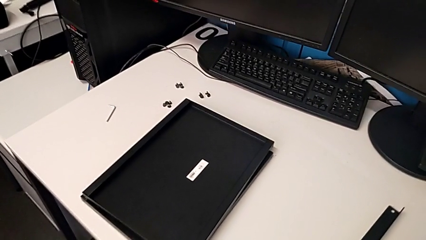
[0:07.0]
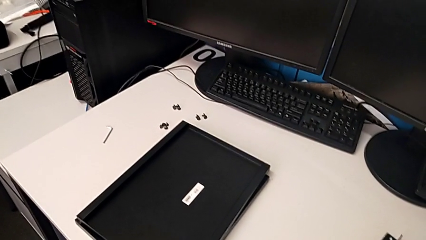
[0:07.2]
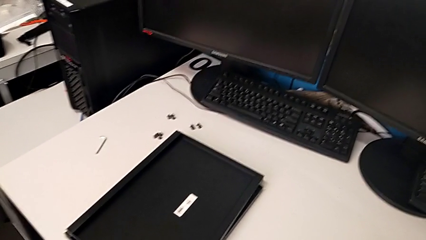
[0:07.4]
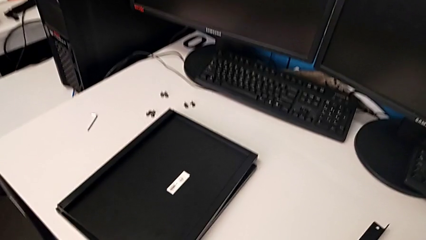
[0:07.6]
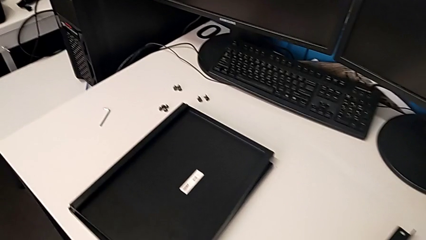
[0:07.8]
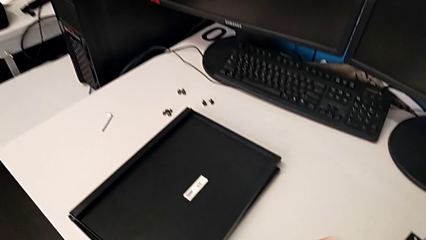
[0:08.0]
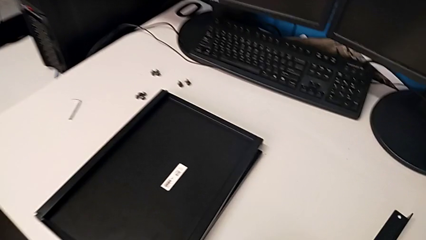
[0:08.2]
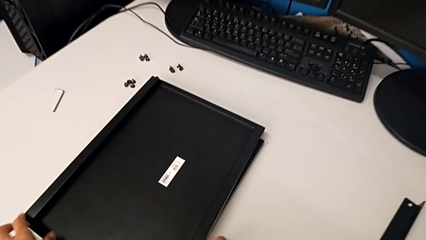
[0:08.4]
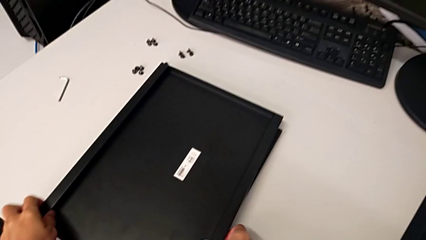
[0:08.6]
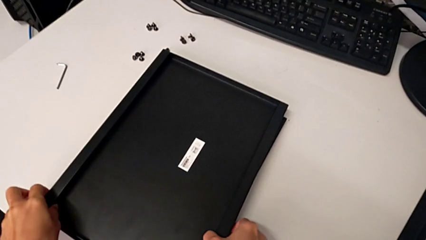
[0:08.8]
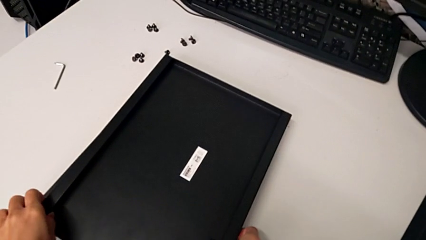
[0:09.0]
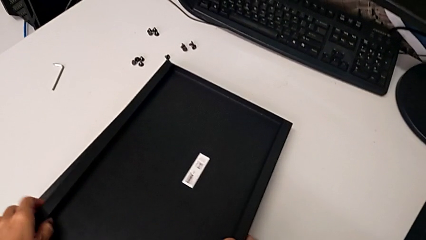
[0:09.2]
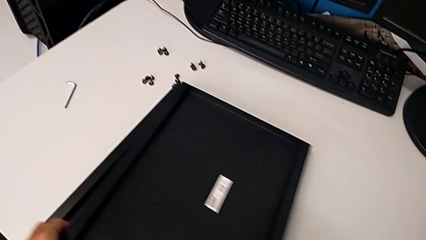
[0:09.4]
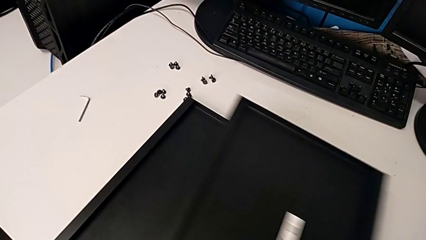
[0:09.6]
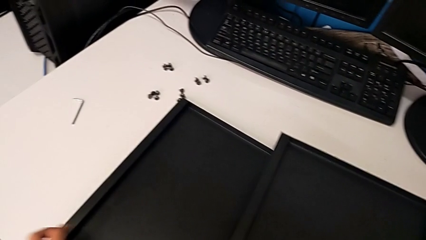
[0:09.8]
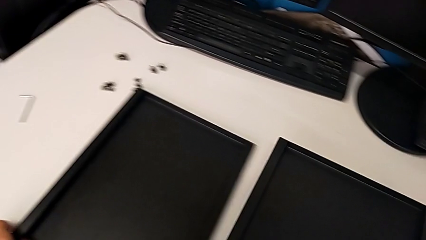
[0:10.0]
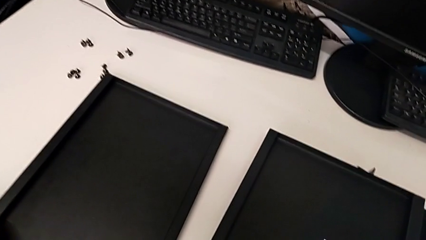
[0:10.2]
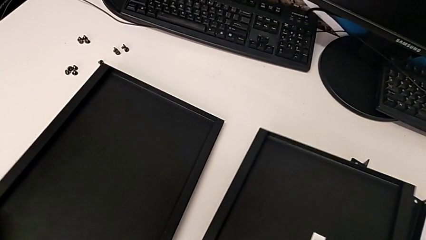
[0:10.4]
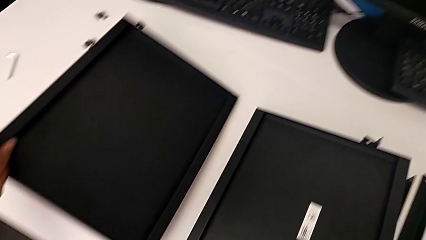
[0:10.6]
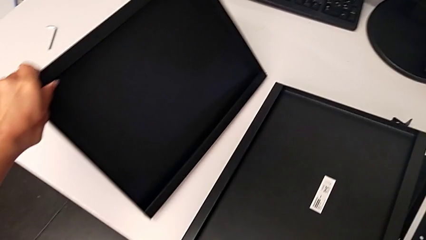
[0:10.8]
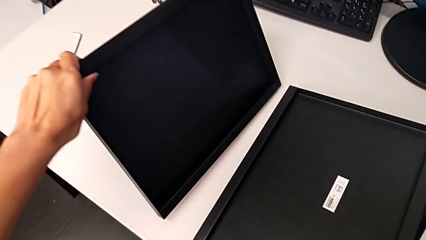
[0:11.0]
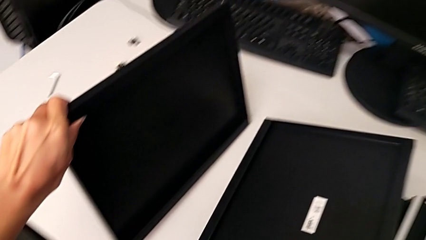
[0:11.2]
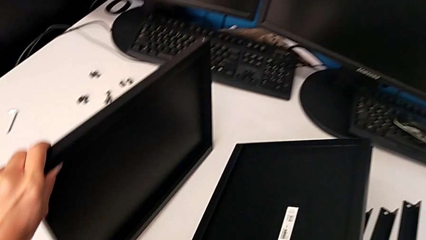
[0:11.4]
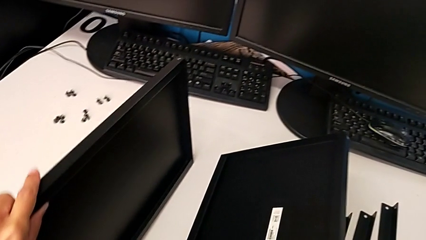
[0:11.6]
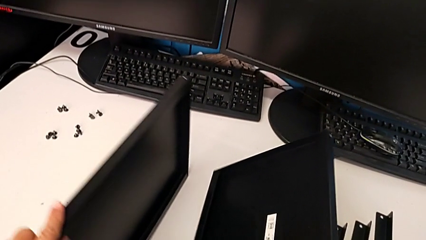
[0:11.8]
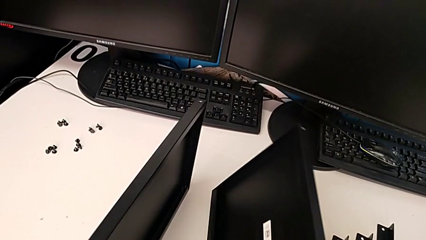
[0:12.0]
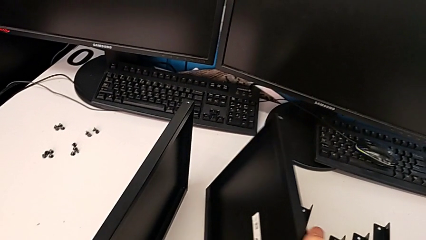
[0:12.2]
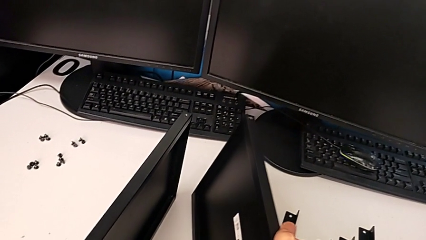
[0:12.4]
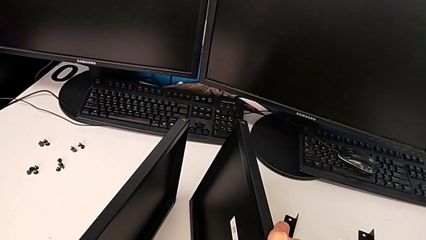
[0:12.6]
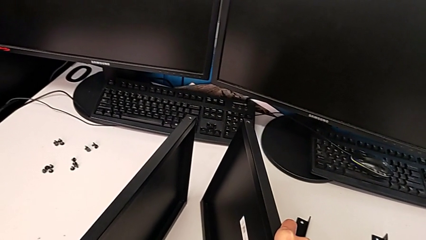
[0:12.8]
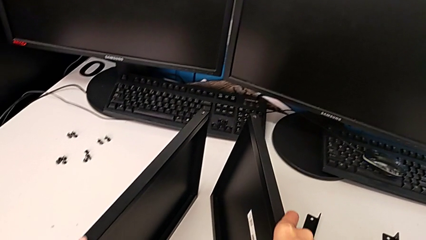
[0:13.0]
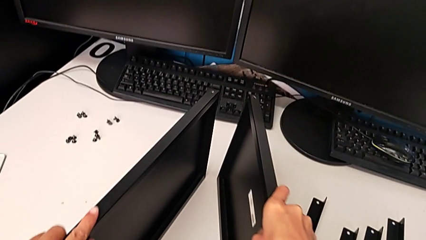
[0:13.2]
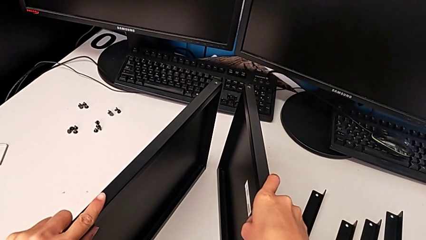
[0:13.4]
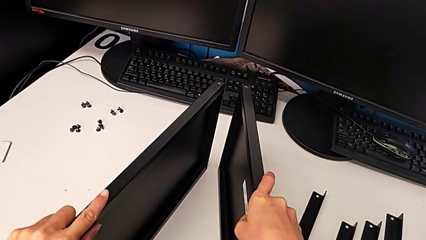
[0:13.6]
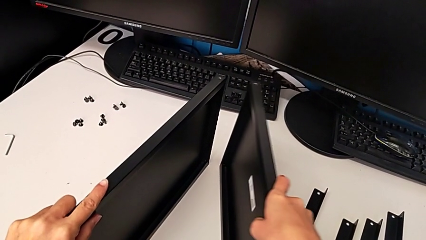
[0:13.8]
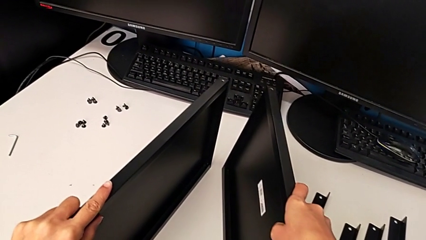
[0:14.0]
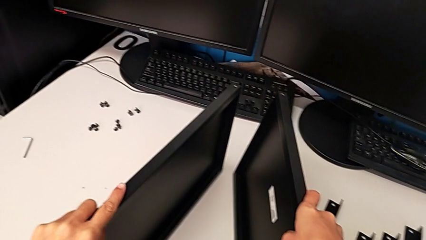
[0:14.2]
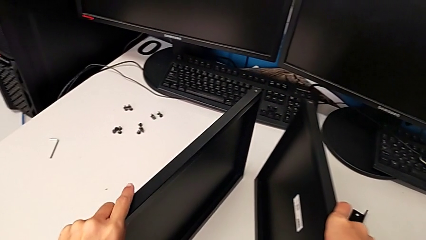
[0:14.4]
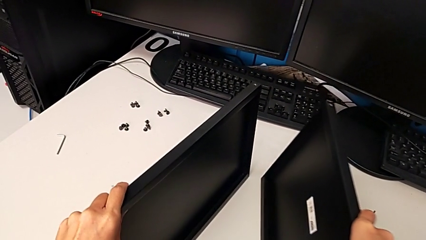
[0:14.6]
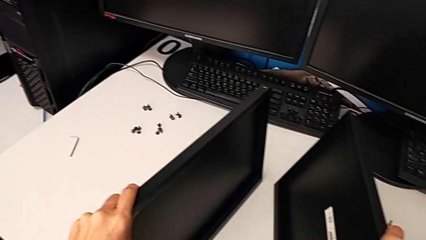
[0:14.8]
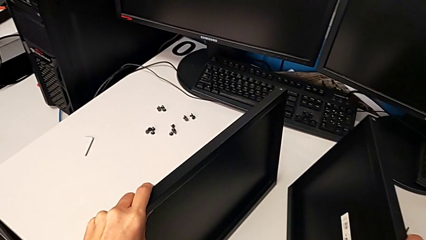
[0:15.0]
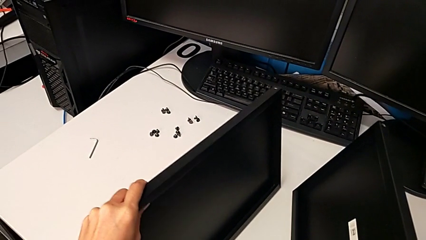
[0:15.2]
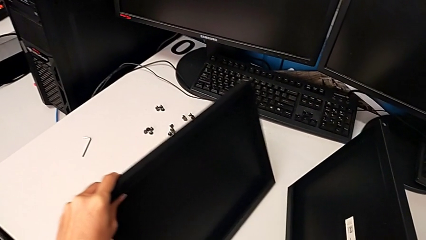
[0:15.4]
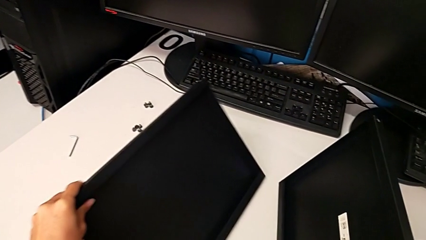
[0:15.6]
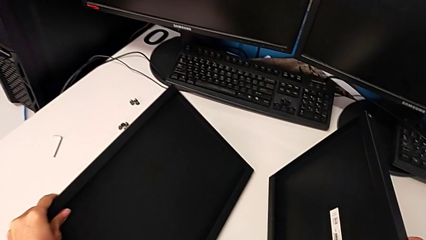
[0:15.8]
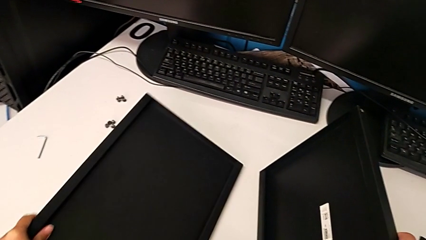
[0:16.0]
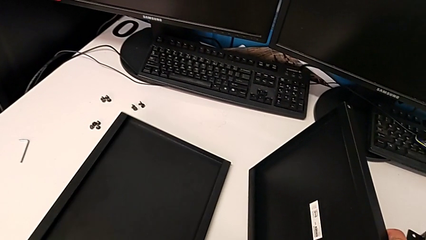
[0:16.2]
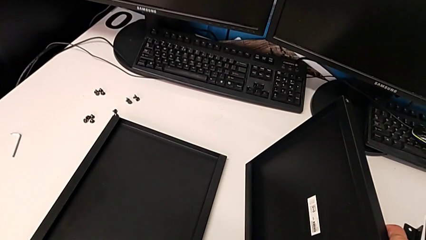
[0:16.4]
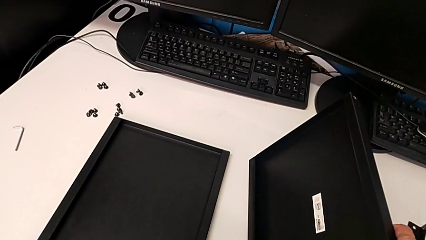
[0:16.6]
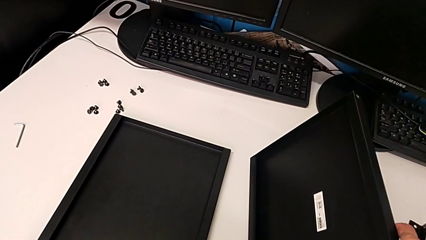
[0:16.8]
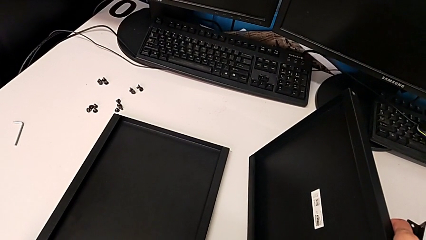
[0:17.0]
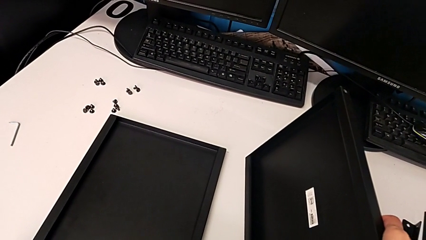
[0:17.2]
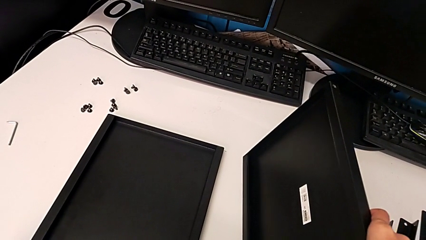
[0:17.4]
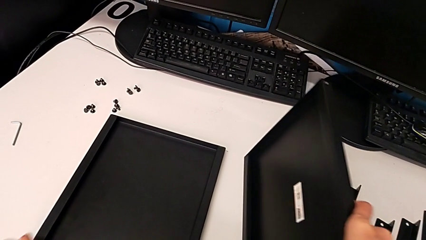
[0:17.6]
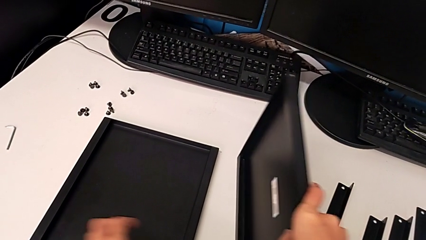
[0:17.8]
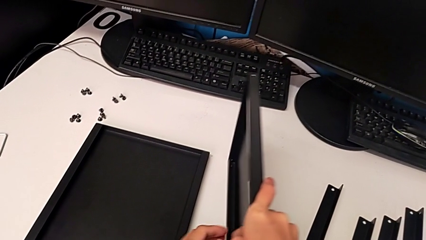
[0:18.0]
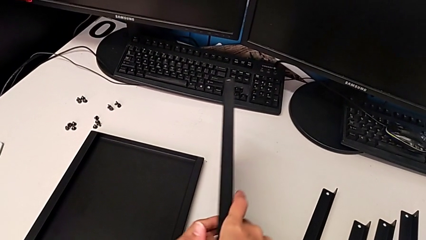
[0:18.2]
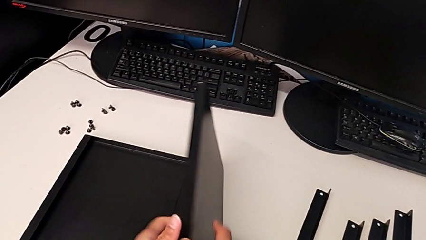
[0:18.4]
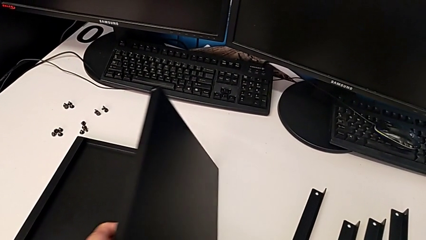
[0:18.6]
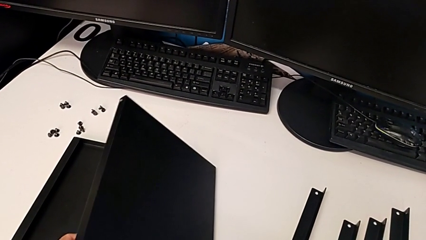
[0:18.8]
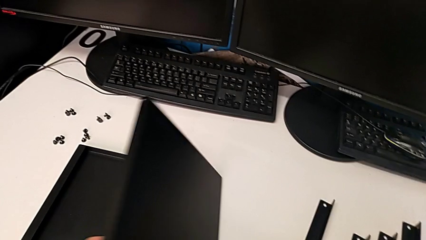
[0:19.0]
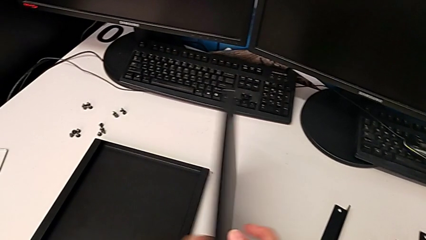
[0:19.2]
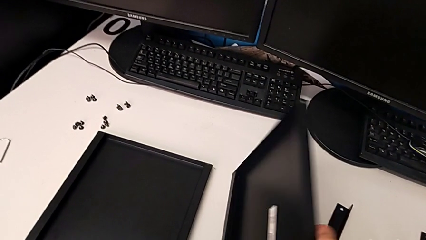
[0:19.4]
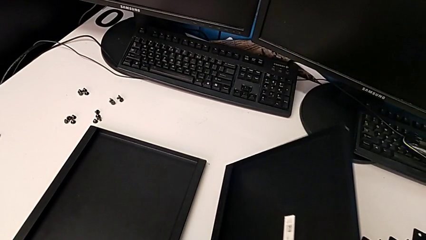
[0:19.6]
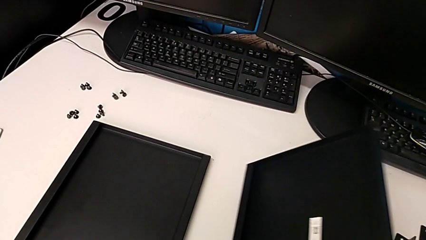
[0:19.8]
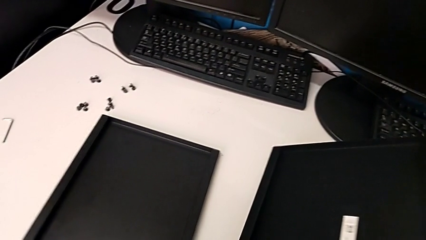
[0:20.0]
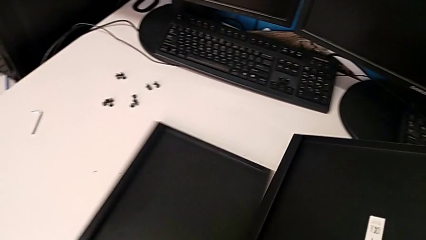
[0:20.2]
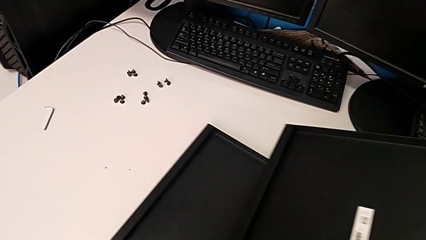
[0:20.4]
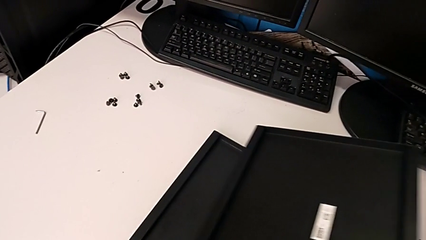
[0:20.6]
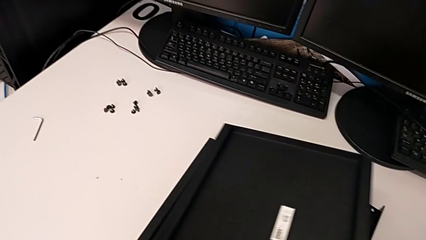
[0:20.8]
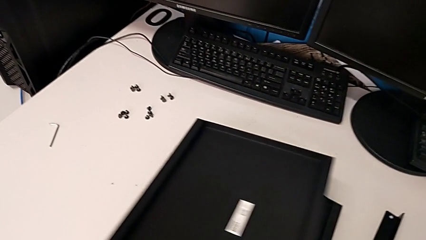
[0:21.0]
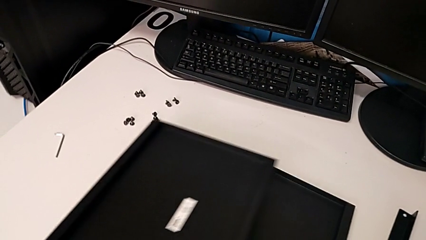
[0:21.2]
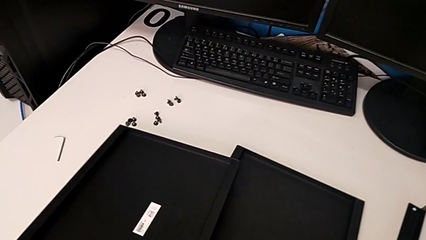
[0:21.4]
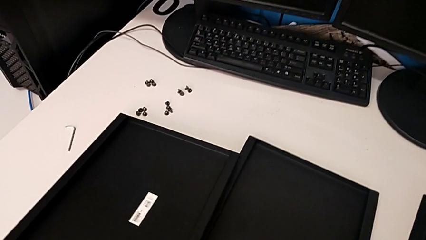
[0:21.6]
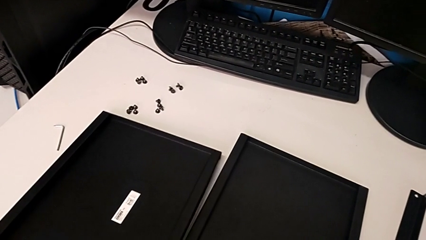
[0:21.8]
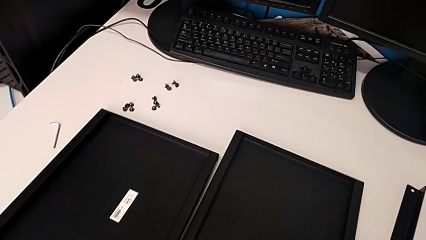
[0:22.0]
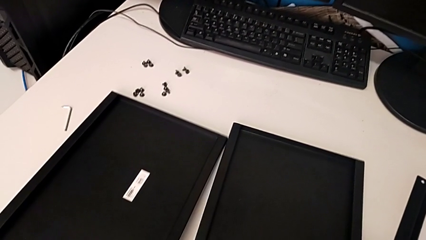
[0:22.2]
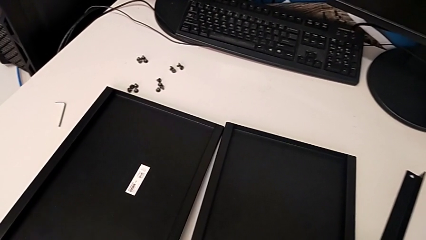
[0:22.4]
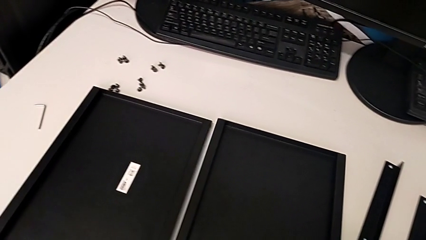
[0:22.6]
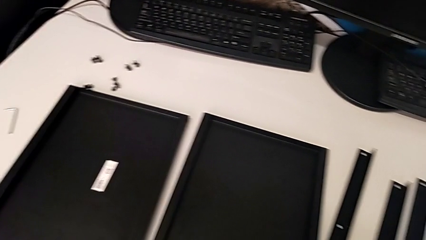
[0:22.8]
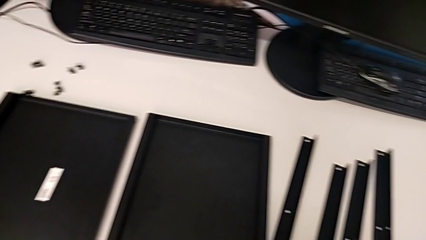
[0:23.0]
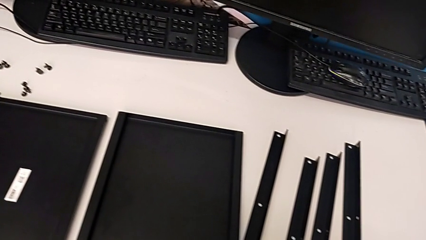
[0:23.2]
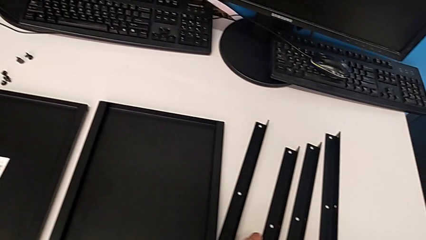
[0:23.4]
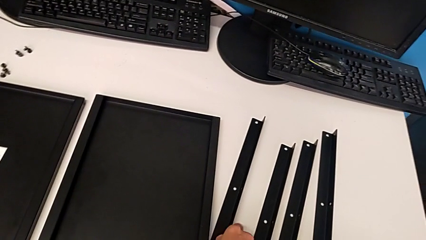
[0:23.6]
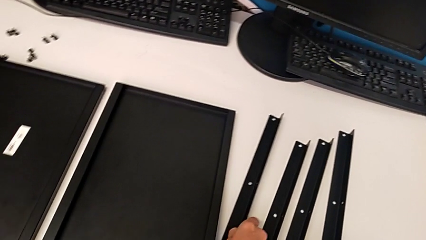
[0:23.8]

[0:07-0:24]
The camera wearer is inspecting their legs. They grab the first tray, place the second tray, grab the tray, wrongly inspect it, place it and rotate it. They grab it with the right hand and slide it with the left hand, and place it.
